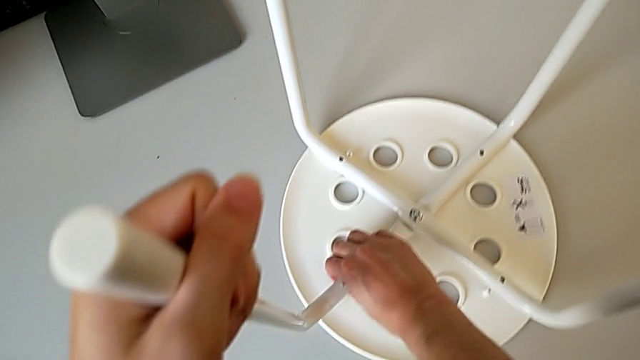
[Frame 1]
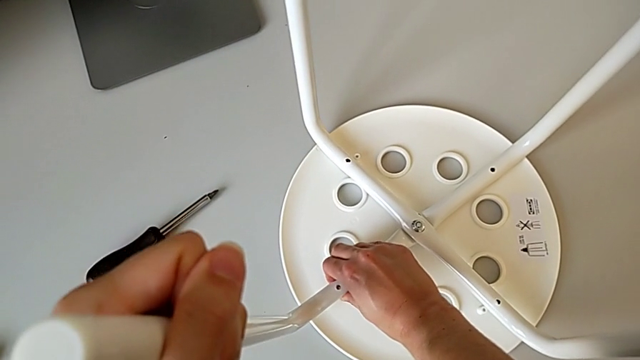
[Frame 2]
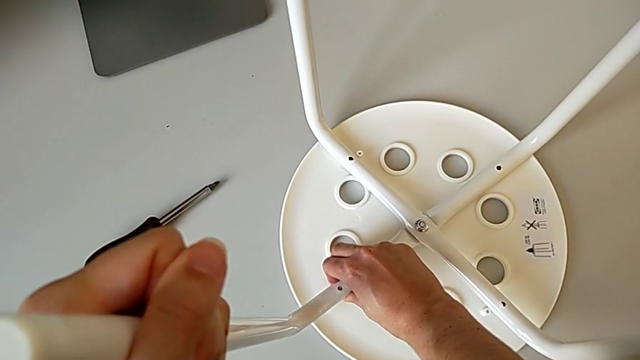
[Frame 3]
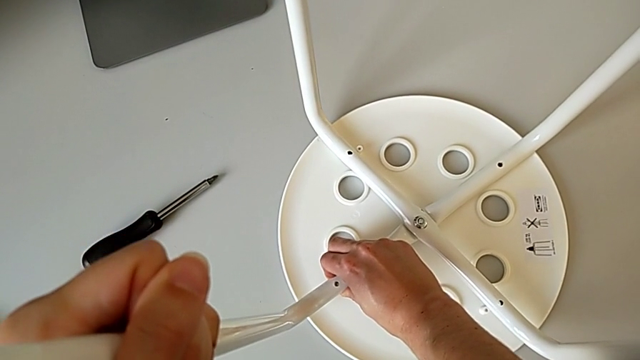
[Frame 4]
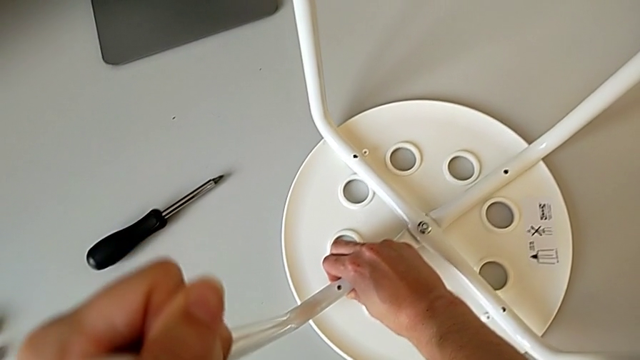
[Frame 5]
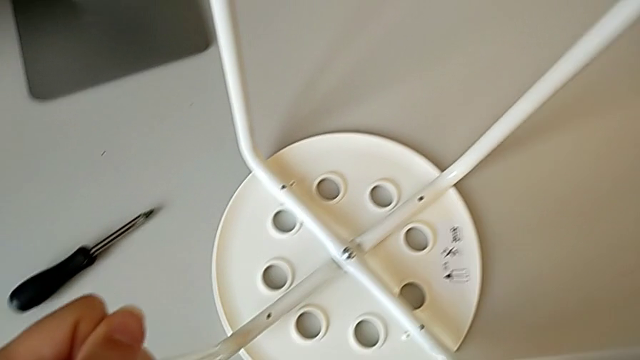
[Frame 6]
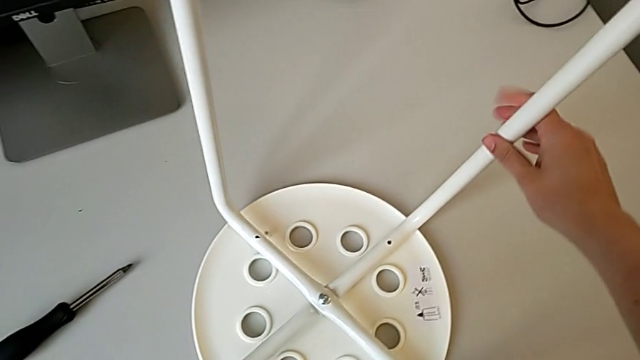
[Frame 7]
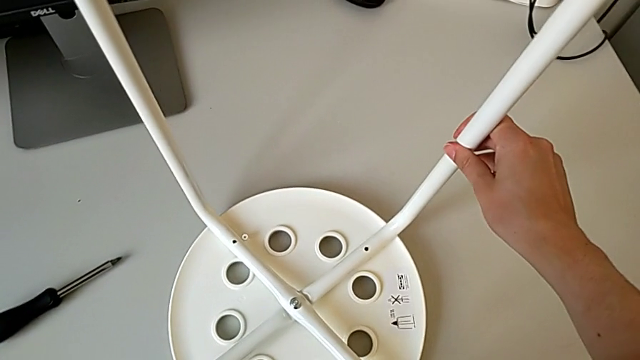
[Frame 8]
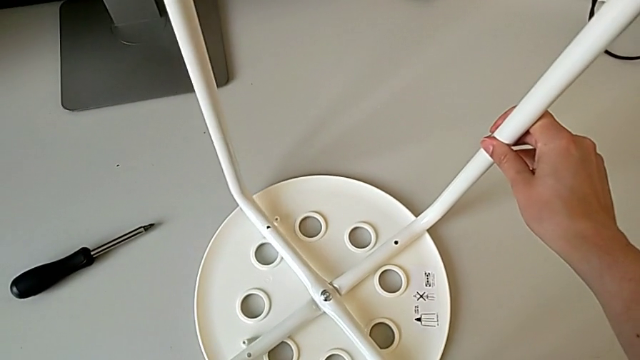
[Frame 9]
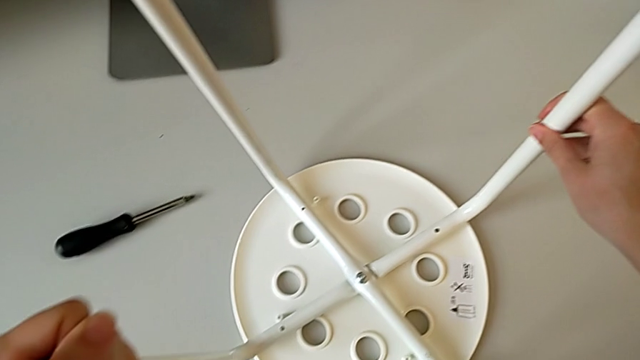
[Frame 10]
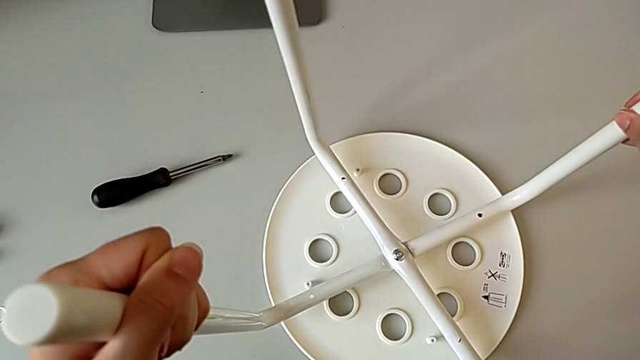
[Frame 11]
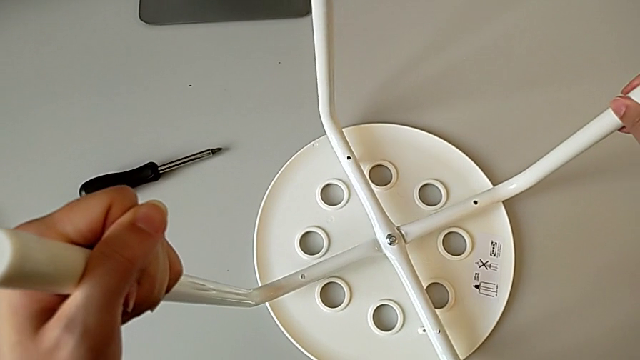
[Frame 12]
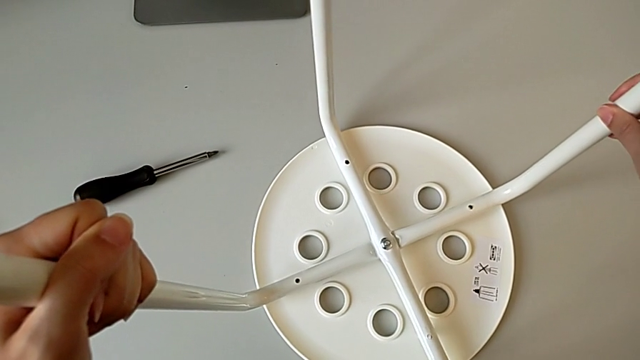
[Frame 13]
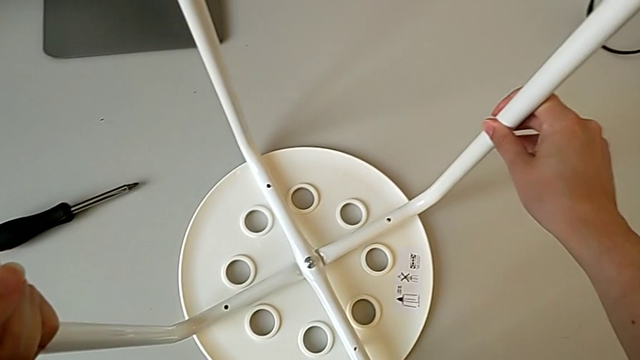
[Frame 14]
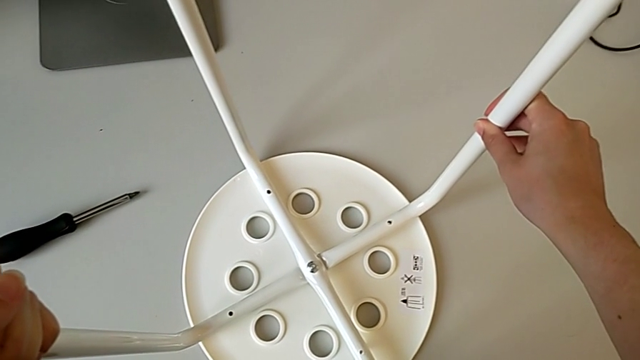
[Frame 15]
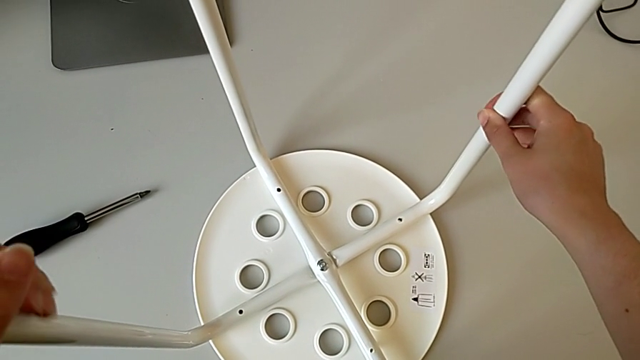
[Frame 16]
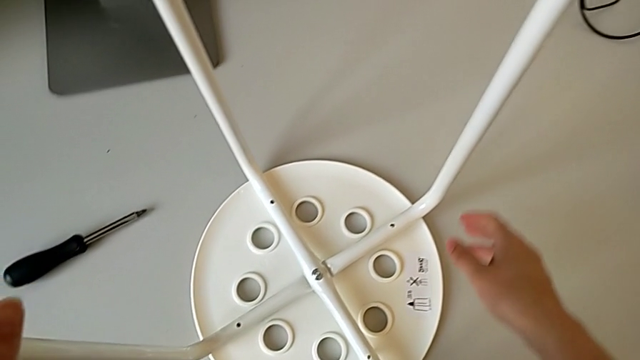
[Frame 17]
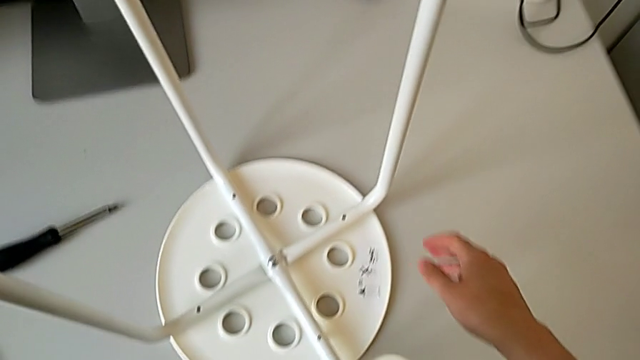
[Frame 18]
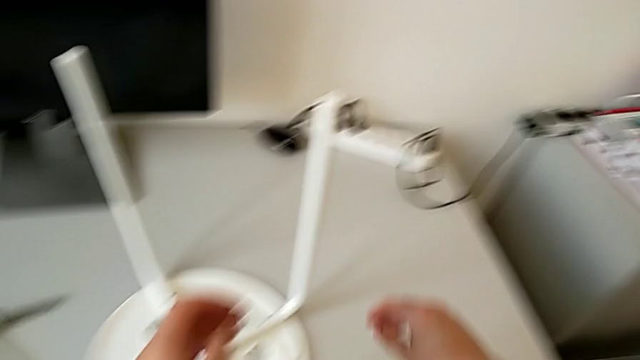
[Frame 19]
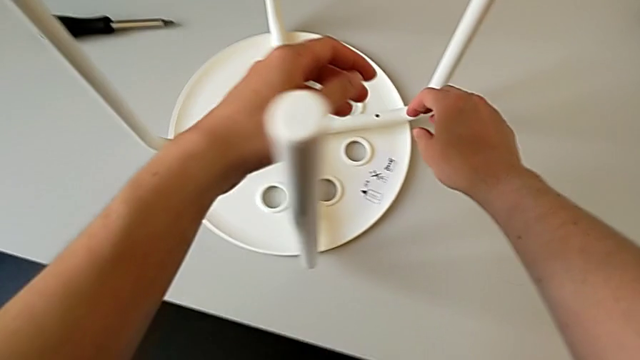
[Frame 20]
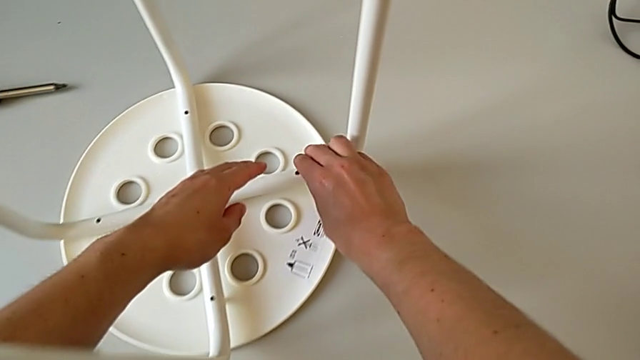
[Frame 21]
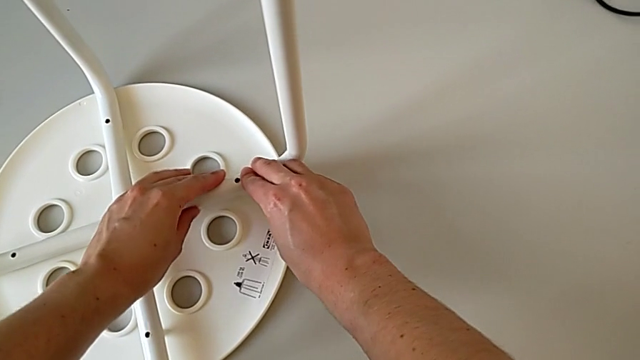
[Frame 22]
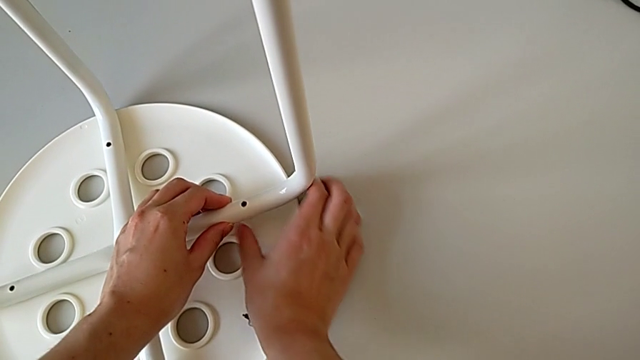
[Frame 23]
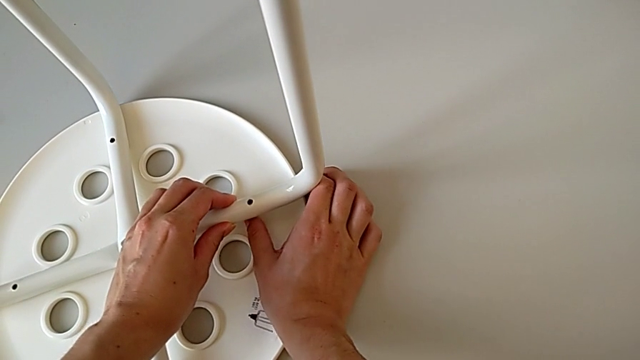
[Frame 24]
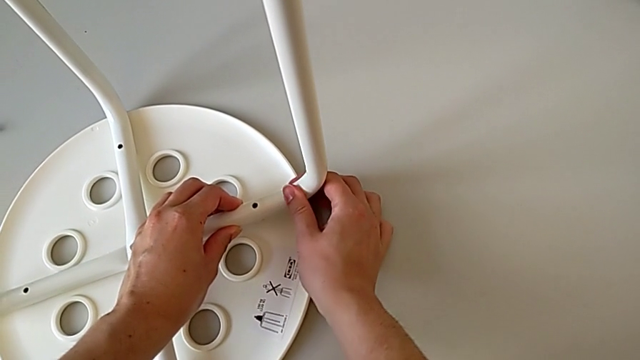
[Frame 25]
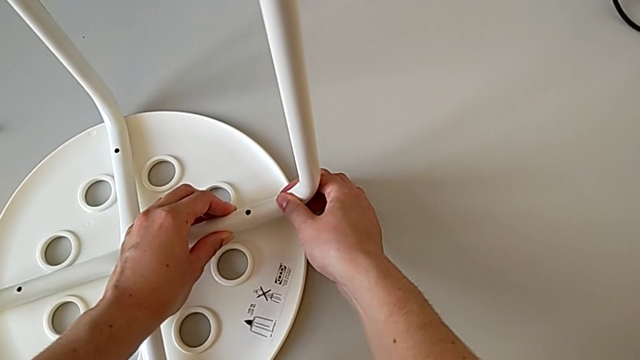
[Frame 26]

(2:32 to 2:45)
The camera wearer is placing the legs onto the seat. They align the leg, wrongly hold it, trying to attach the legs to the seat without success, lift it, align it, approach it and wrongly align it, trying to attach the legs to the seat without success.

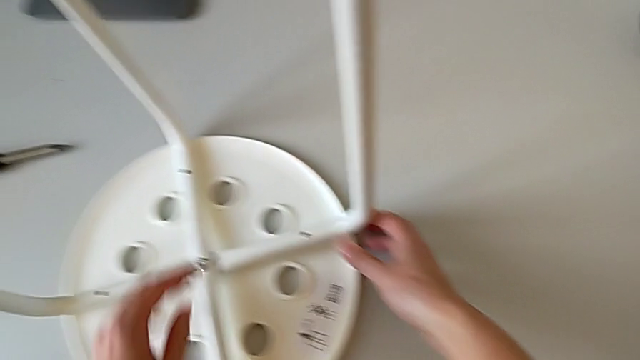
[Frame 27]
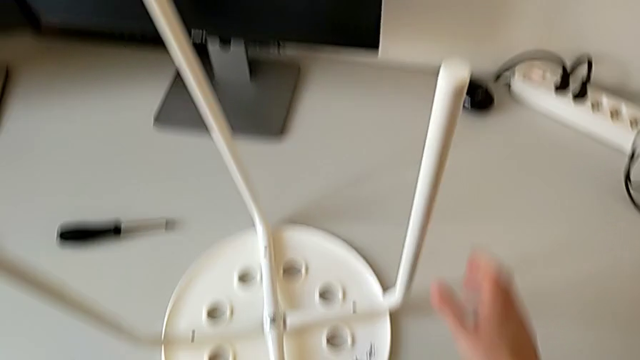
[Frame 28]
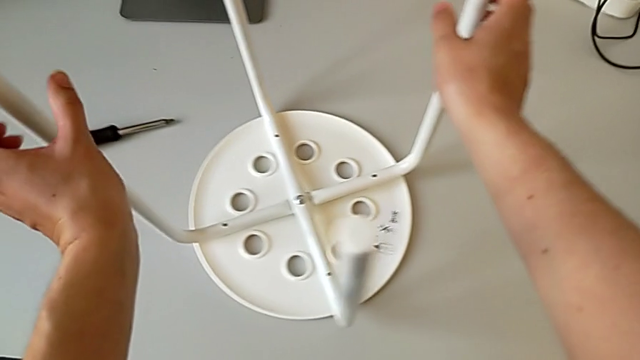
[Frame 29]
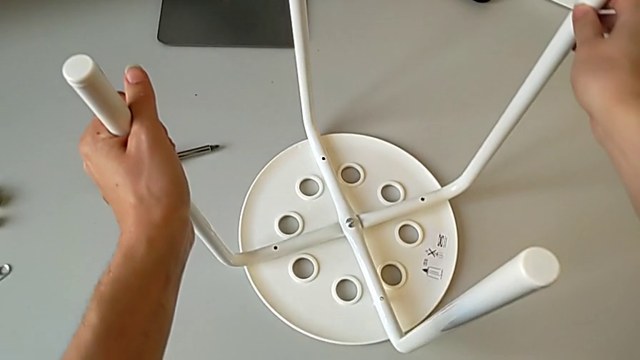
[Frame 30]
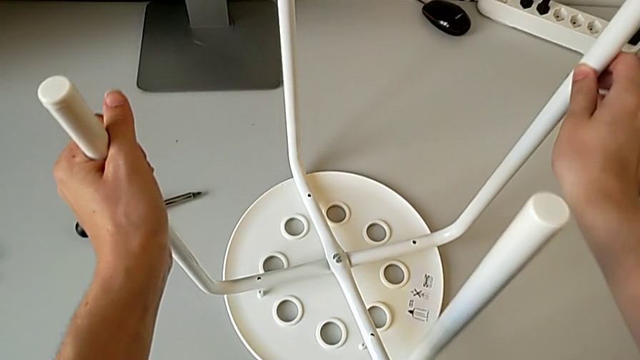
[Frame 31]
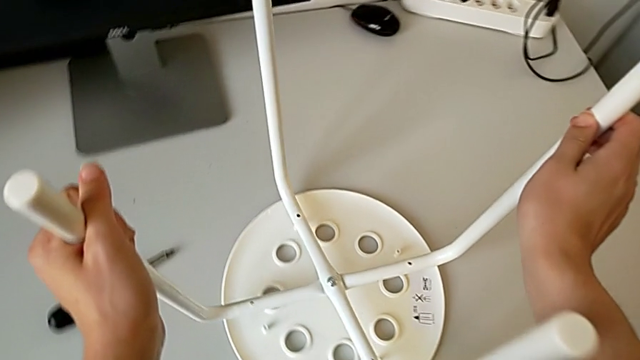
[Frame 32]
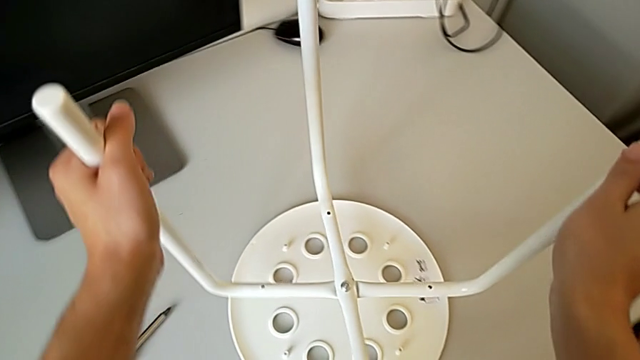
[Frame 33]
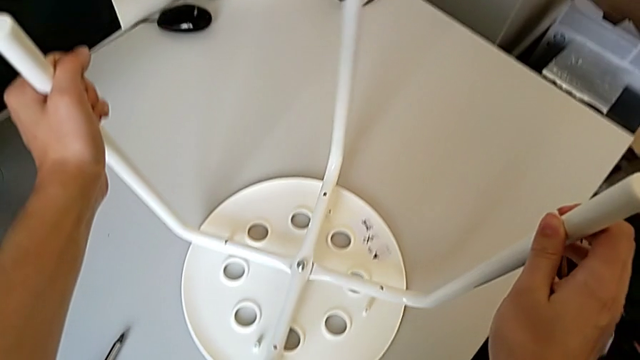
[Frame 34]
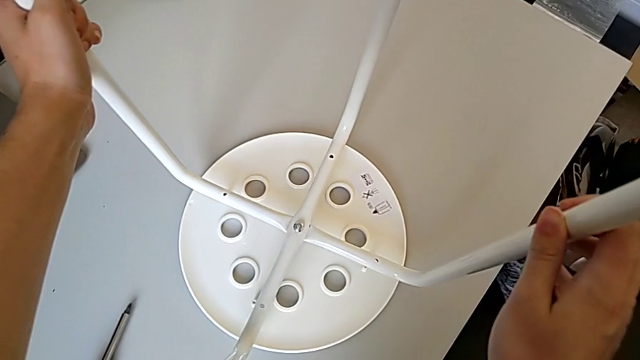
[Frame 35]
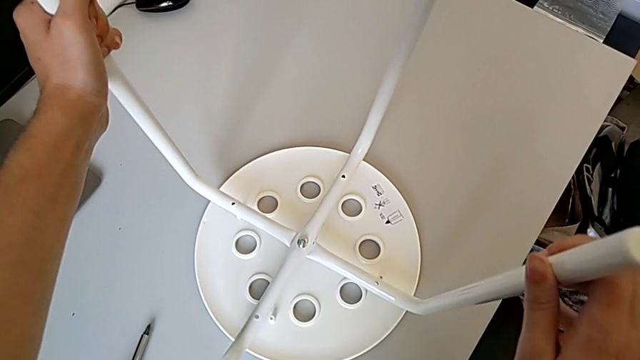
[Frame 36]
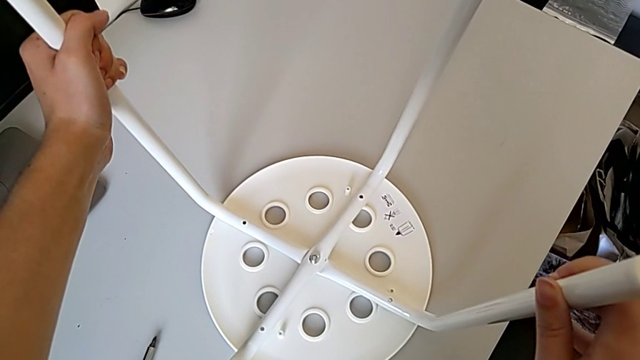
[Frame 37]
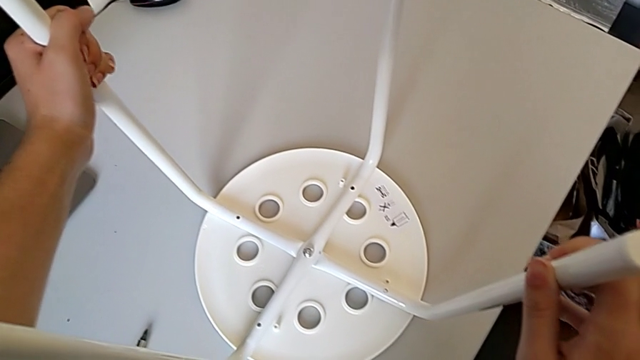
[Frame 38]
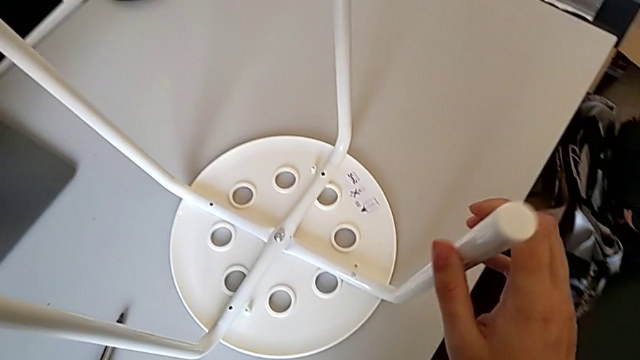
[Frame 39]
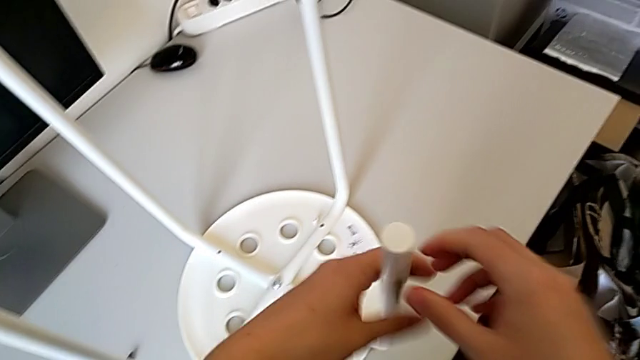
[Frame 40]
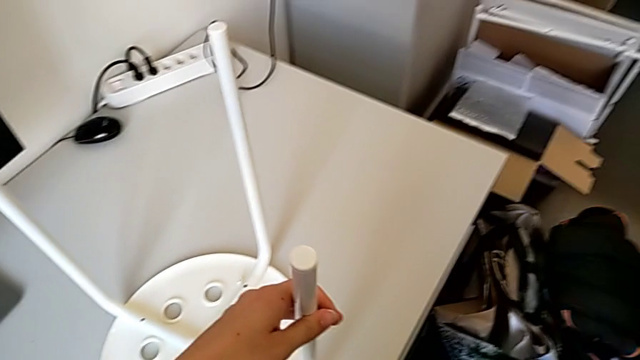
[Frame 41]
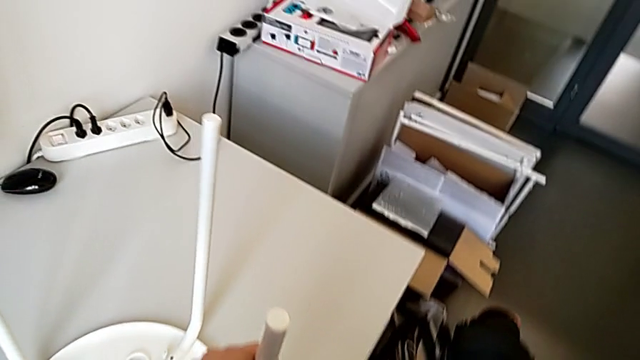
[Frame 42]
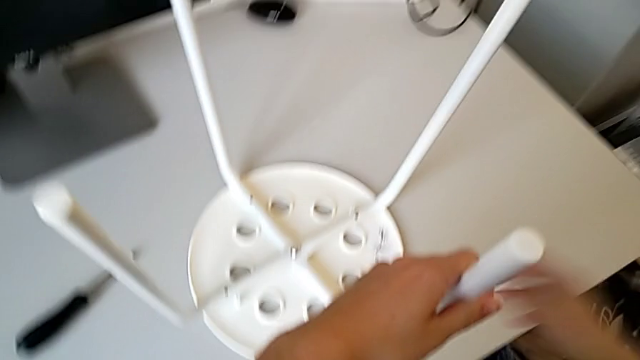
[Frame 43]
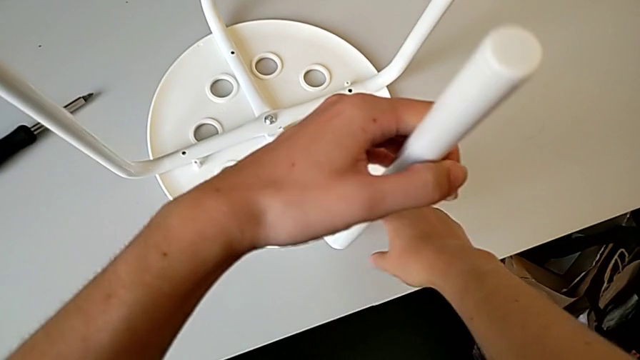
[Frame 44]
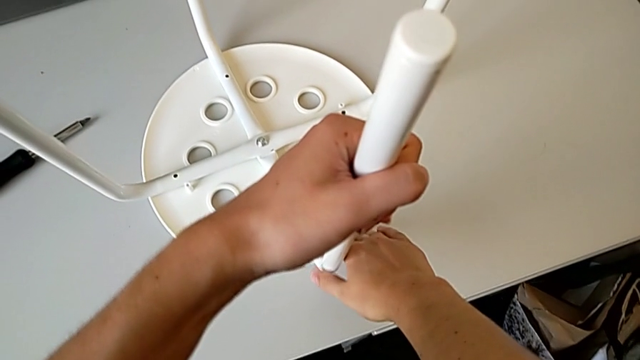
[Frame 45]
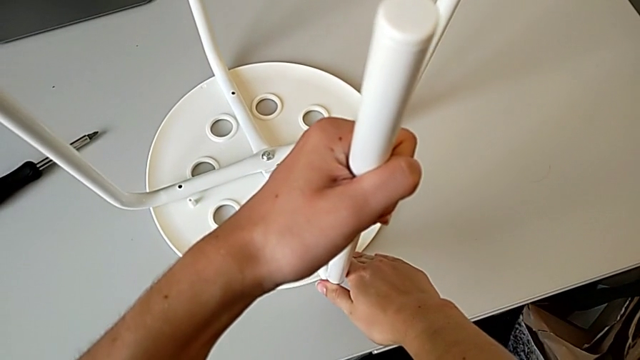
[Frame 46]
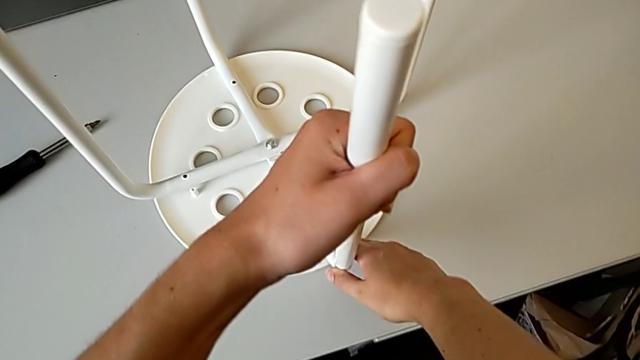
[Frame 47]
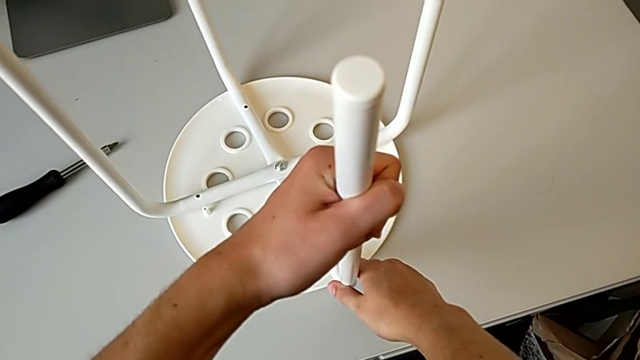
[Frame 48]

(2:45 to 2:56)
The camera wearer is placing the legs onto the seat. They wrongly grab, rotate and align the leg, trying to attach the legs to the seat without success, hold it and begin to align it.
